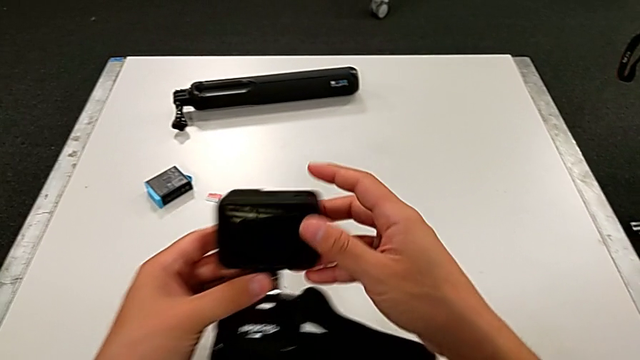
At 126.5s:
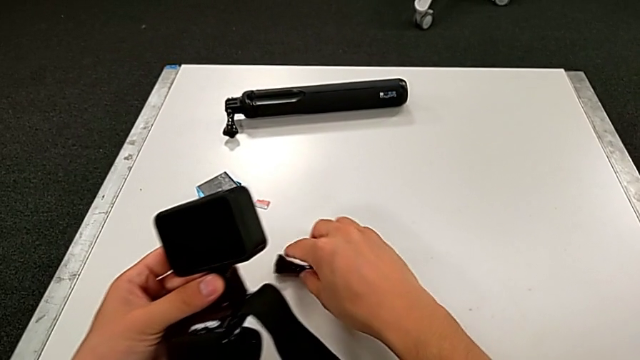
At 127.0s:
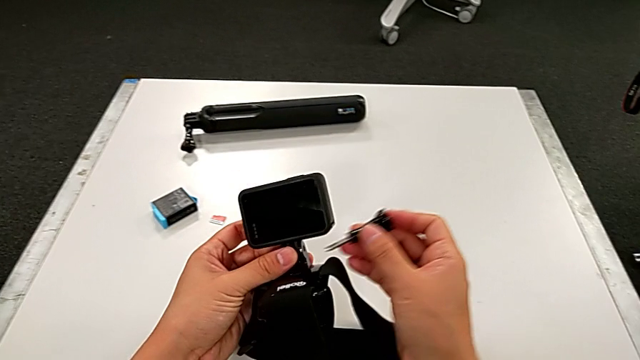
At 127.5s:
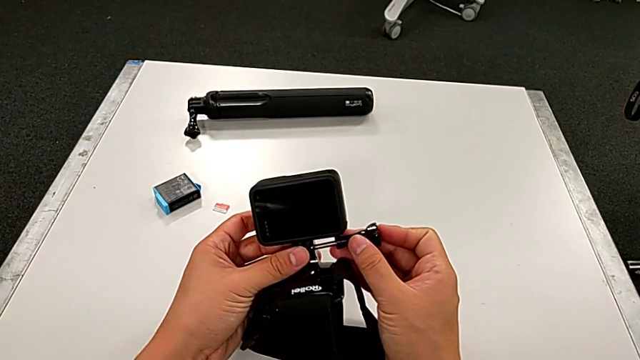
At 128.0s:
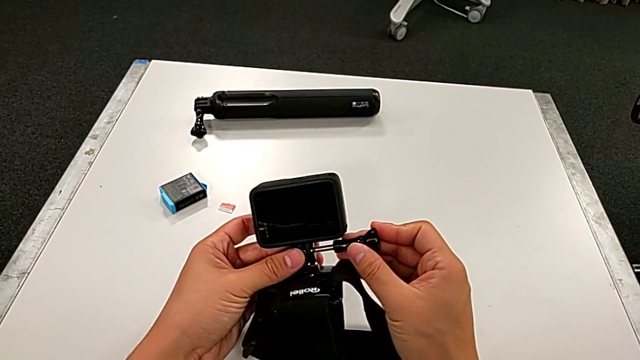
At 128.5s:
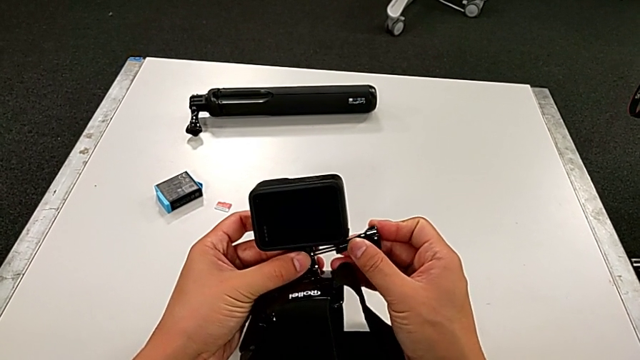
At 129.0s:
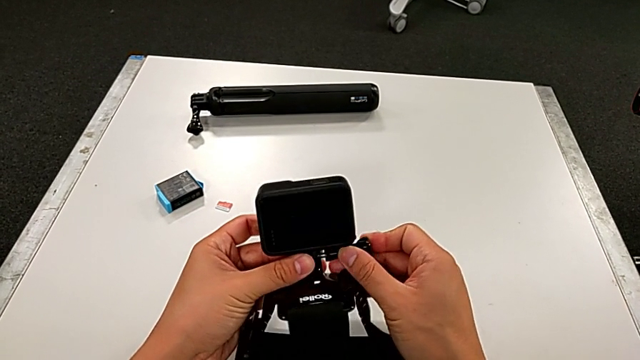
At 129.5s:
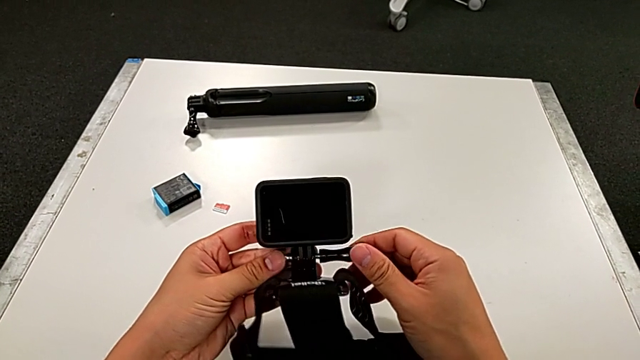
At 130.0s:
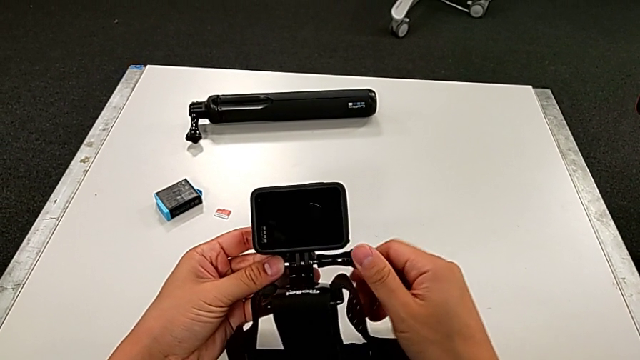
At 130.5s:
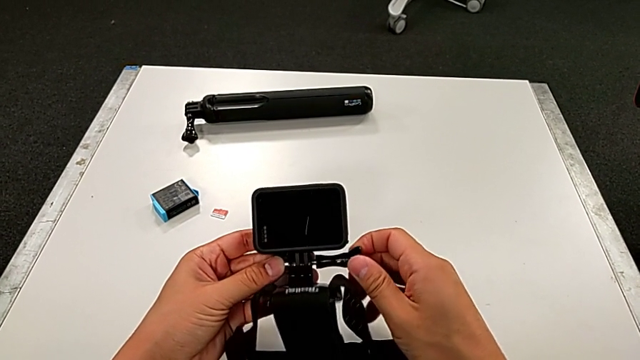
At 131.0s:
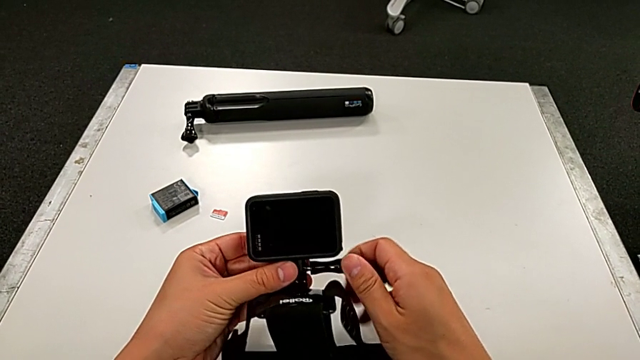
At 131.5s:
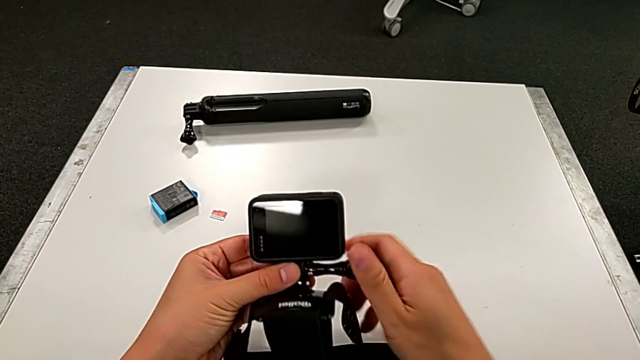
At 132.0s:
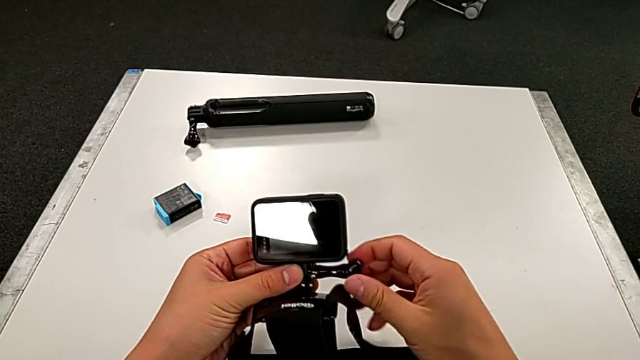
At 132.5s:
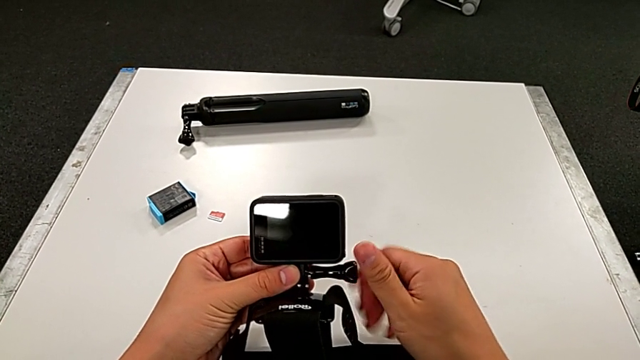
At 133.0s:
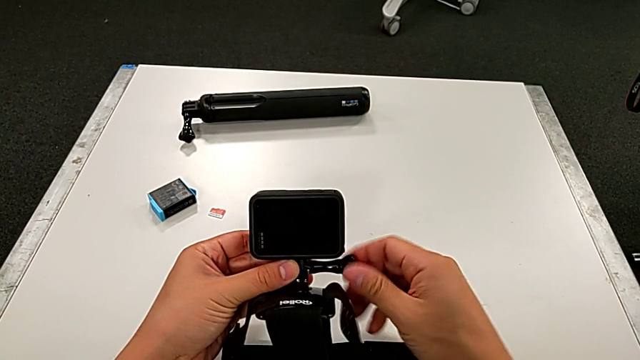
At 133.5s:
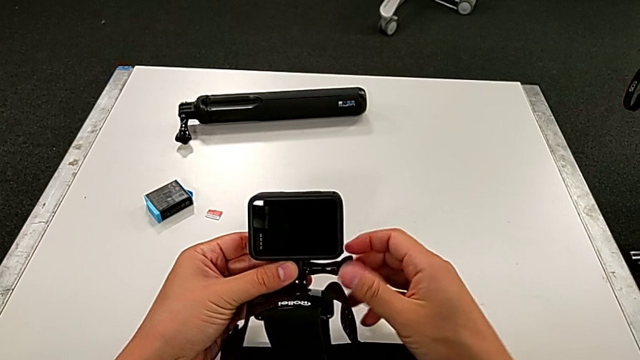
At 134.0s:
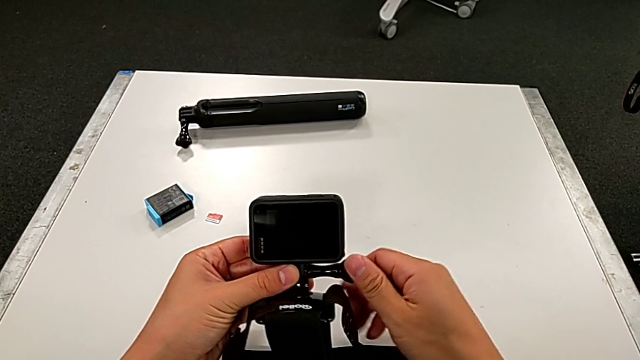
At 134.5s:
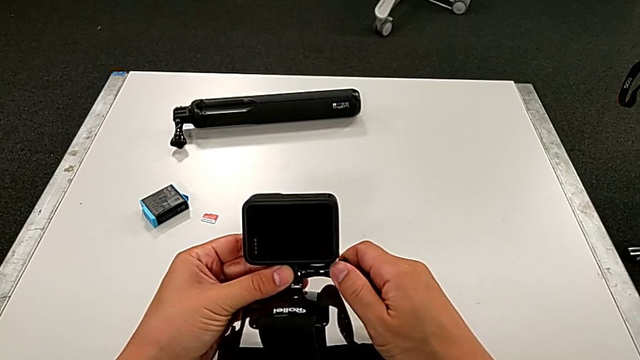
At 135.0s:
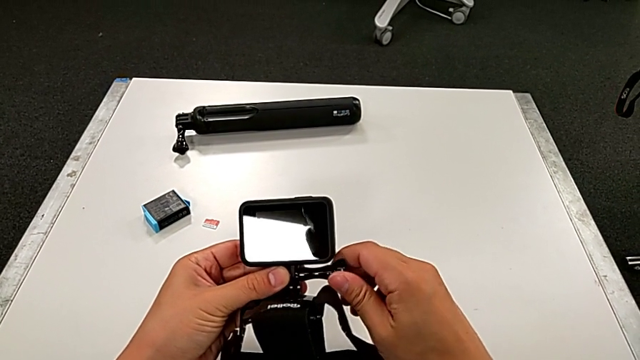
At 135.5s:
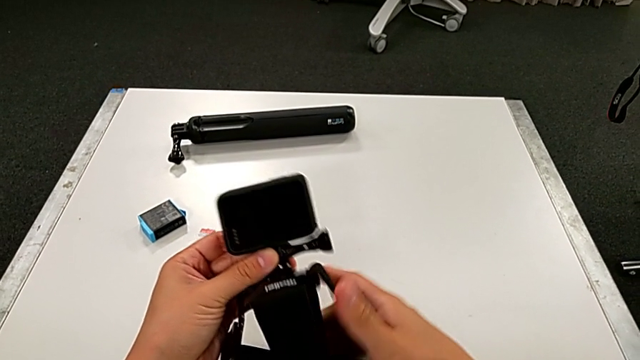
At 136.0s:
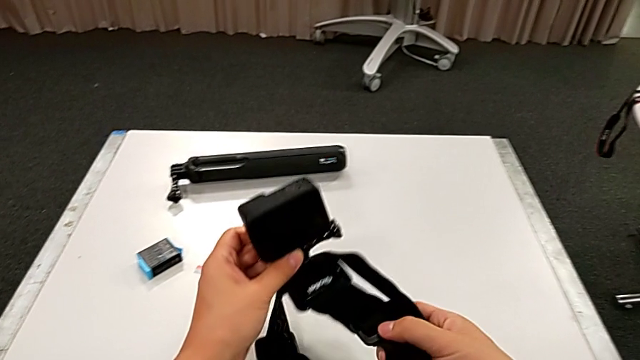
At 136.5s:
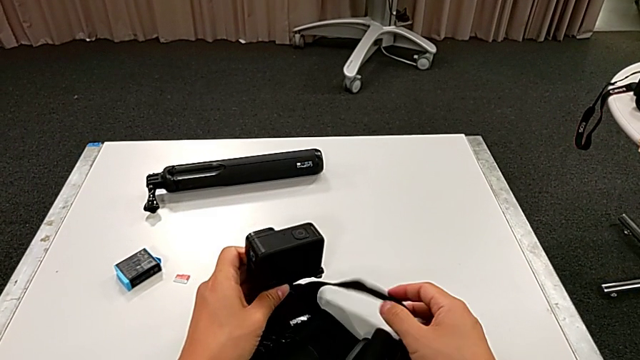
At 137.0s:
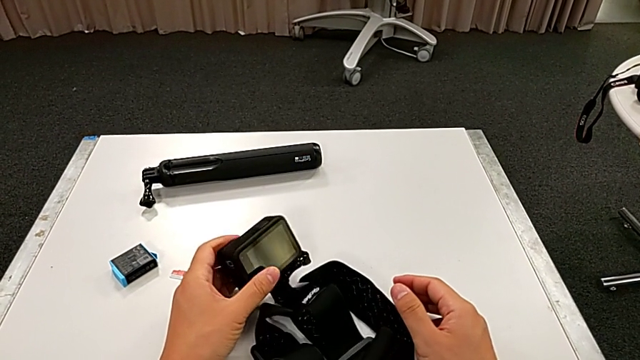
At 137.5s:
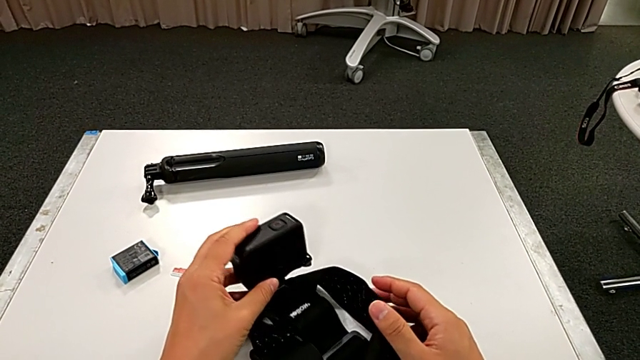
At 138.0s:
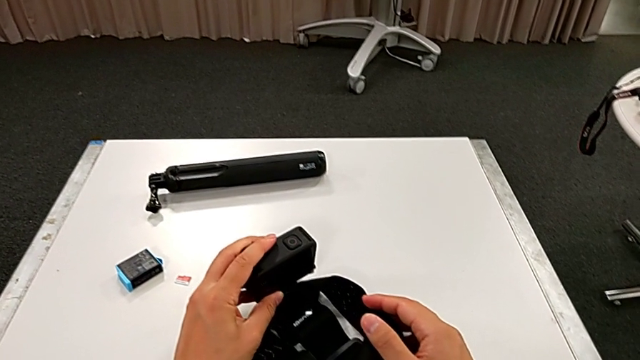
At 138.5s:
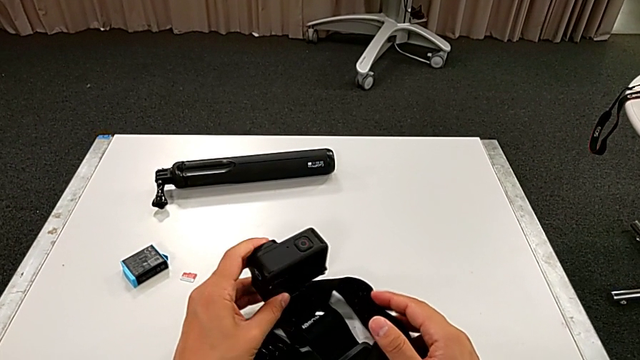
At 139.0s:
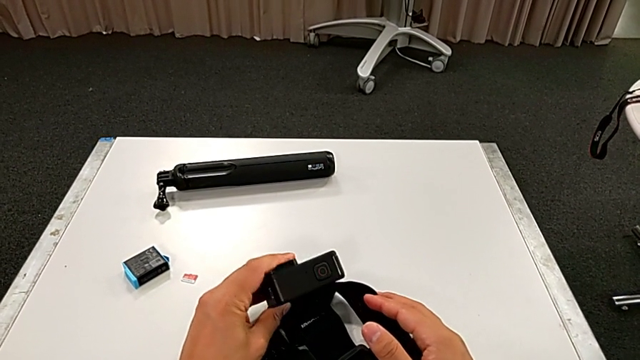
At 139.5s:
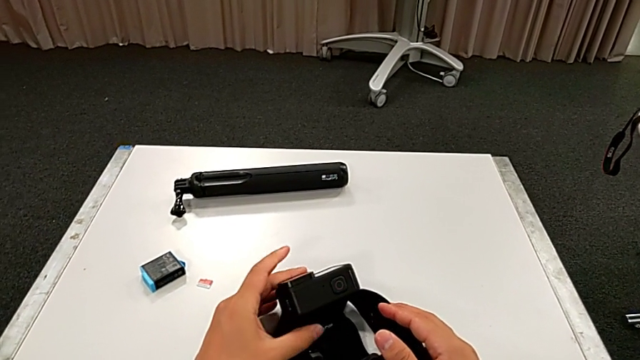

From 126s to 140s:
The camera wearer is assembling the strap on the GoPro. They grab the mounting peg, insert it, screw it and place the GoPro.

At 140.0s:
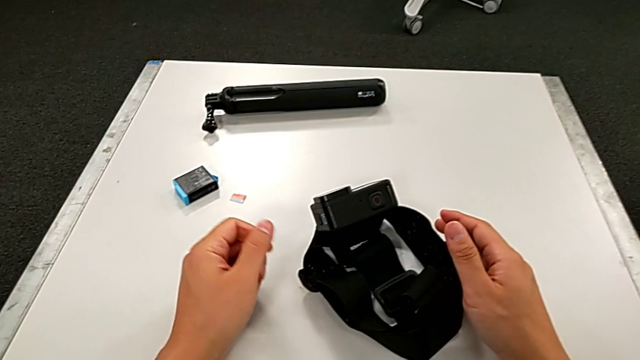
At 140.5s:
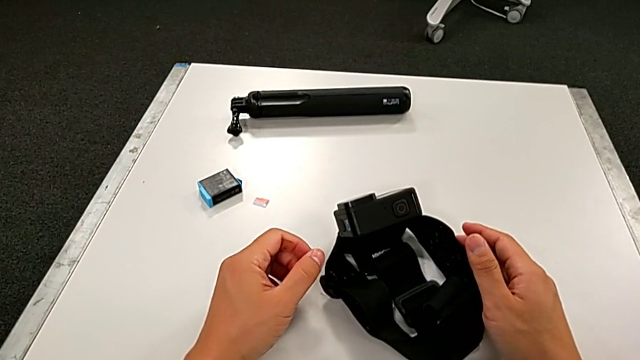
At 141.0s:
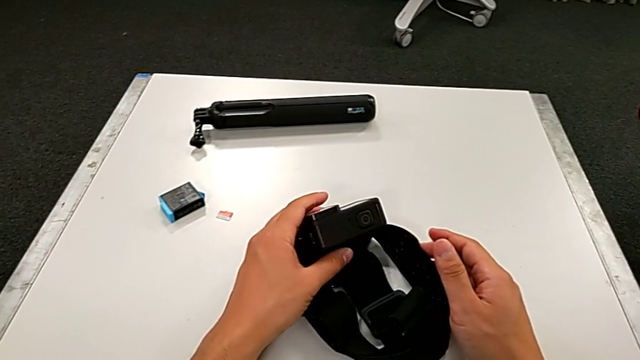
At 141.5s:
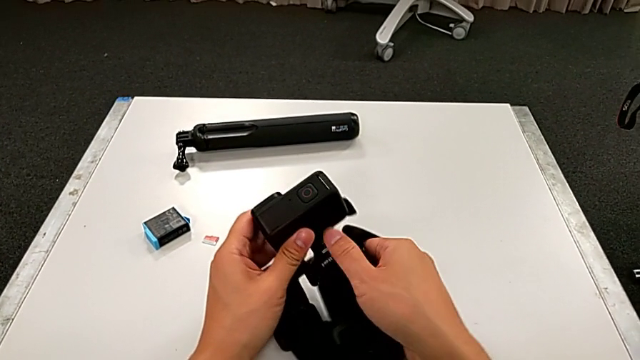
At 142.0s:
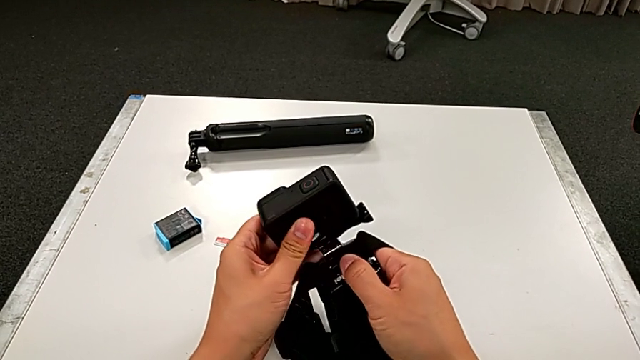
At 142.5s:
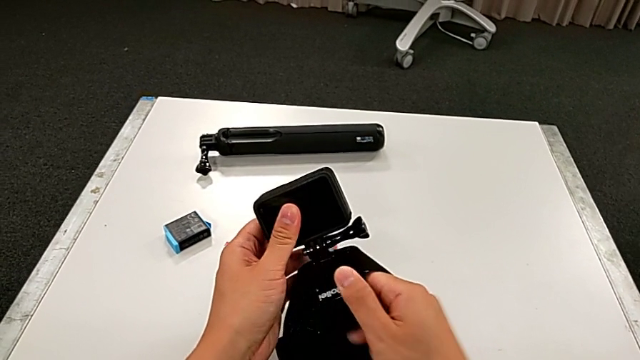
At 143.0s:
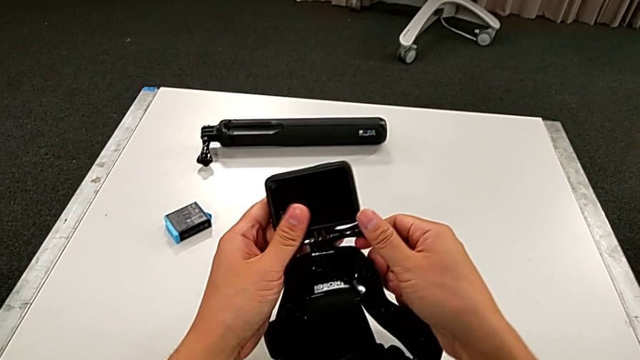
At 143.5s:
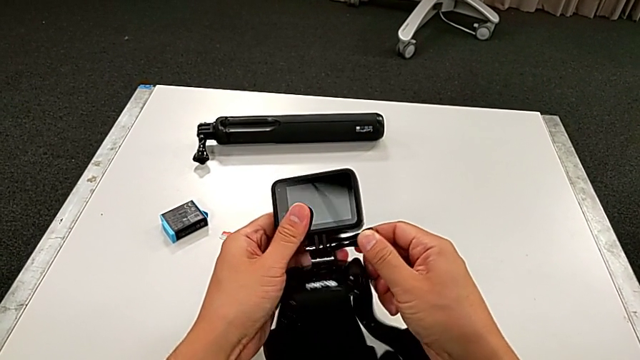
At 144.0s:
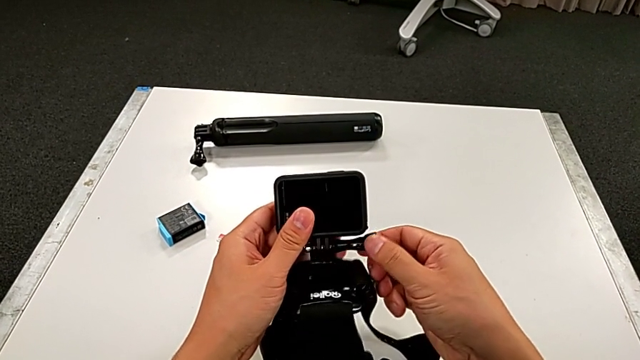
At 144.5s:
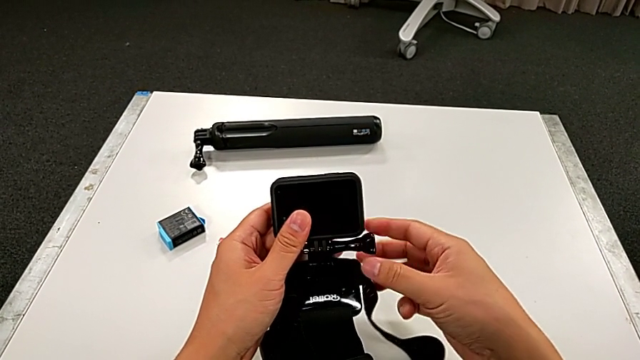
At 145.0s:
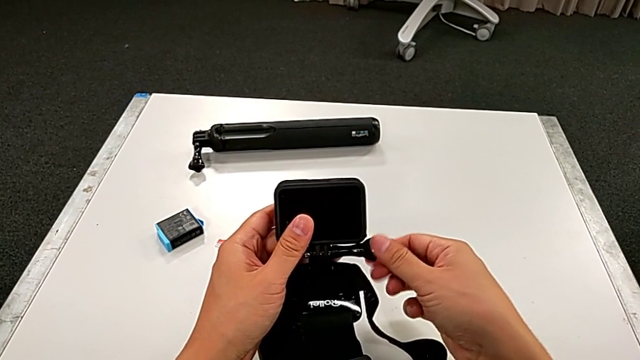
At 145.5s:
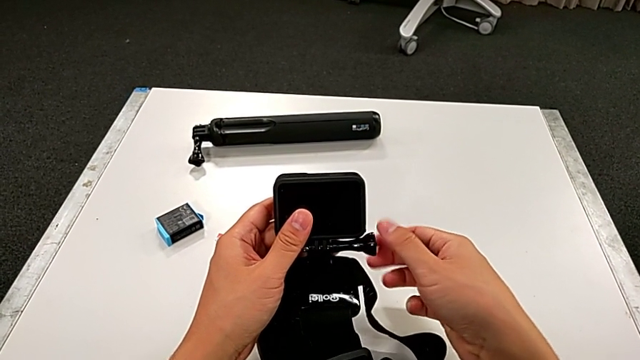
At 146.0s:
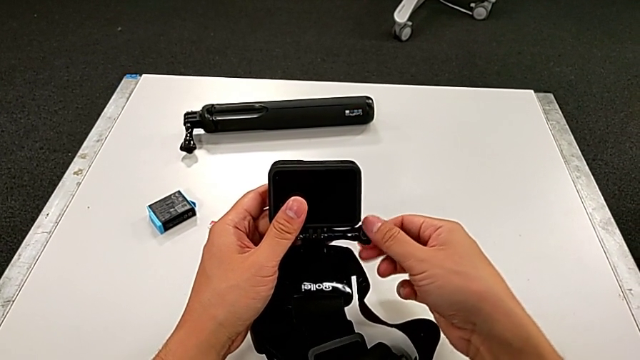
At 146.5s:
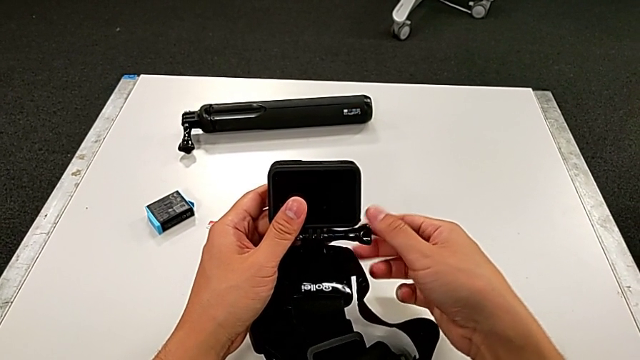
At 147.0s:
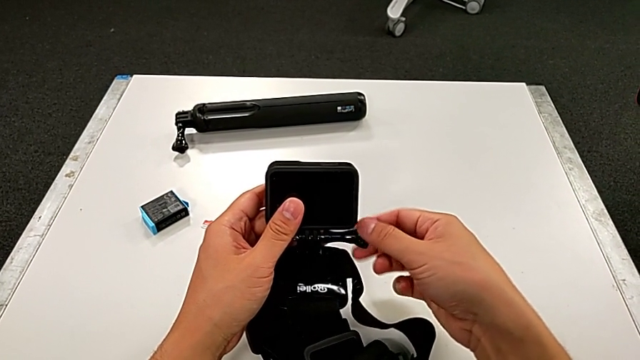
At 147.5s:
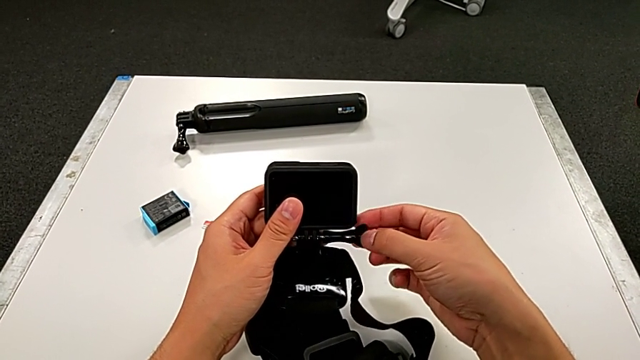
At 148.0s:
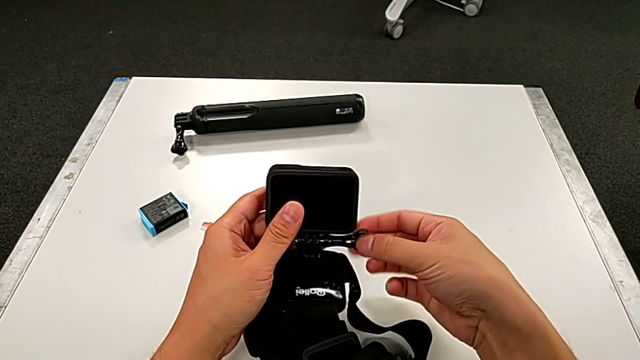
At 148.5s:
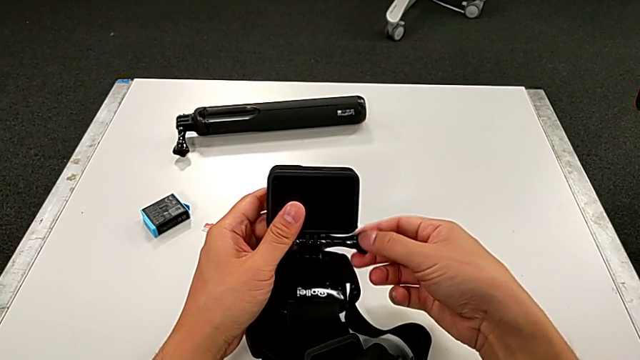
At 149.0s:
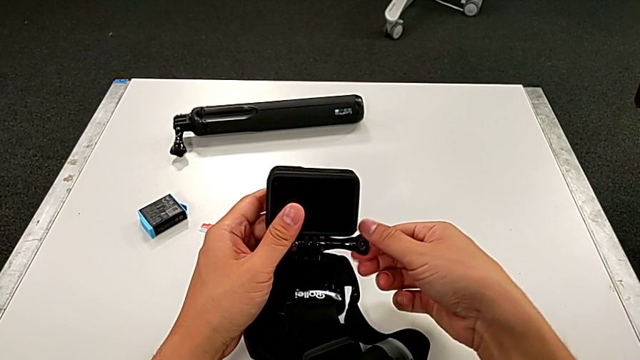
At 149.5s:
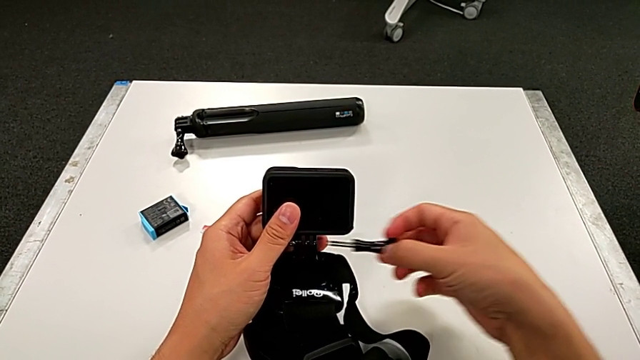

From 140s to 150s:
The camera wearer is disassembling the strap from the GoPro. They grab the GoPro, grab the mounting peg, unscrew it and withdraw it.
